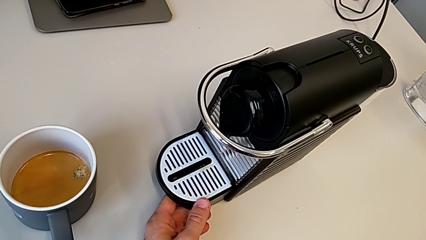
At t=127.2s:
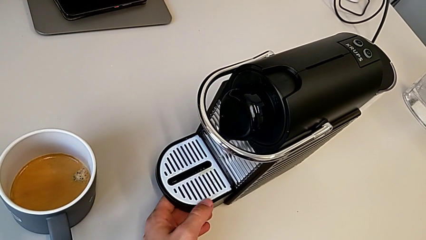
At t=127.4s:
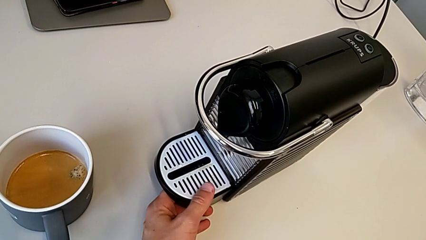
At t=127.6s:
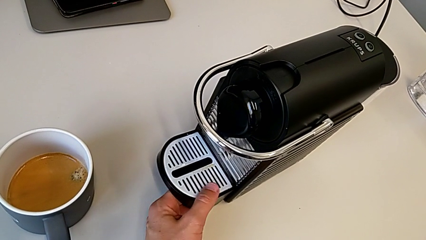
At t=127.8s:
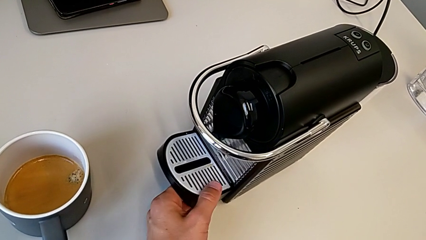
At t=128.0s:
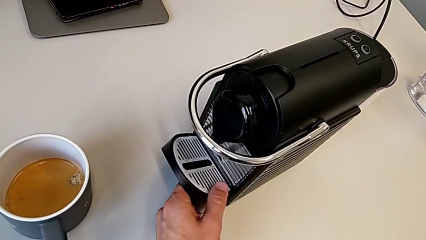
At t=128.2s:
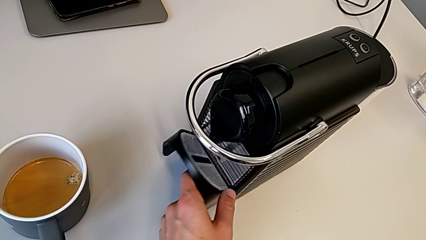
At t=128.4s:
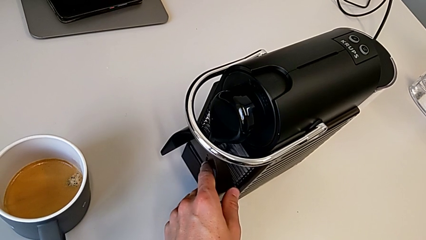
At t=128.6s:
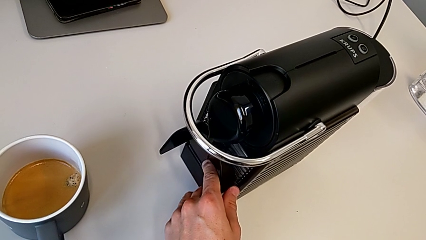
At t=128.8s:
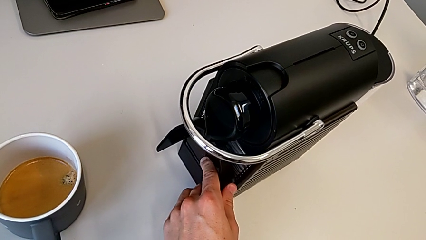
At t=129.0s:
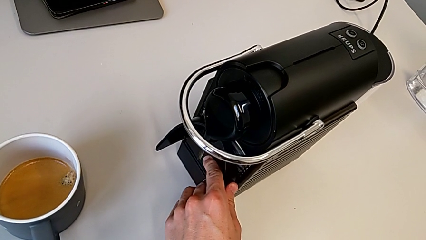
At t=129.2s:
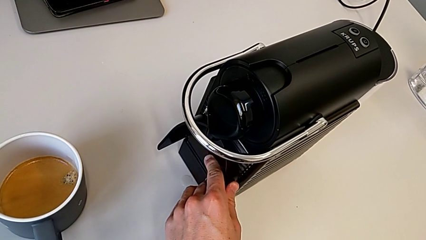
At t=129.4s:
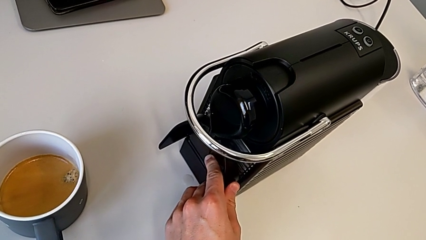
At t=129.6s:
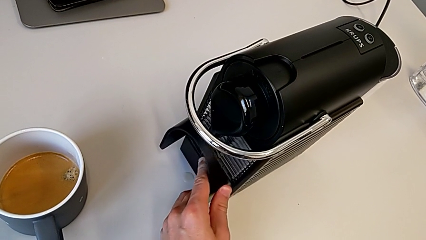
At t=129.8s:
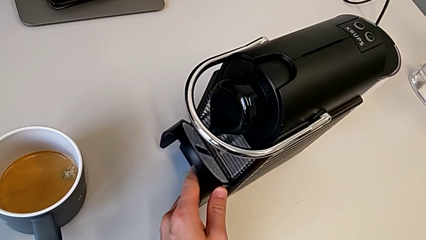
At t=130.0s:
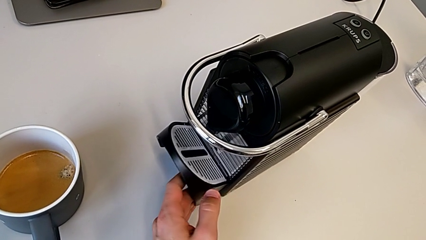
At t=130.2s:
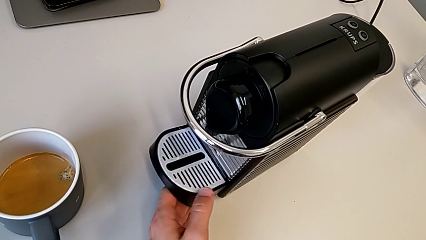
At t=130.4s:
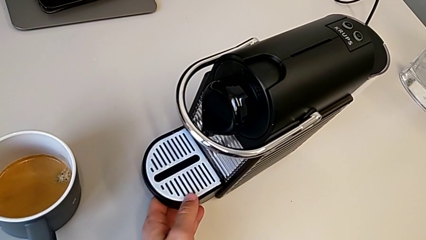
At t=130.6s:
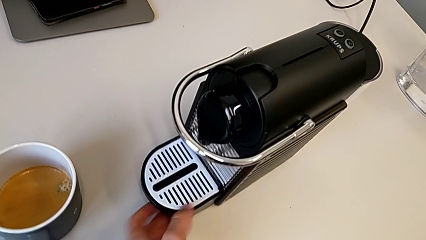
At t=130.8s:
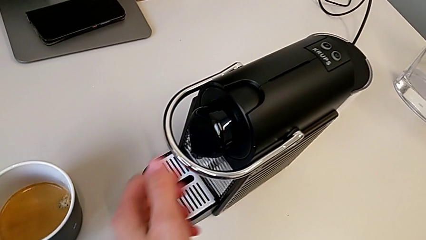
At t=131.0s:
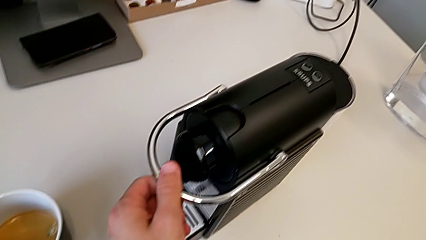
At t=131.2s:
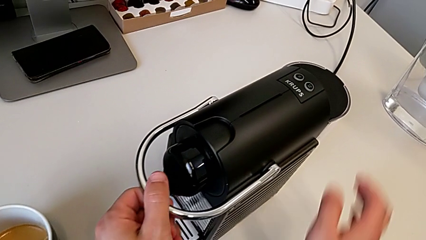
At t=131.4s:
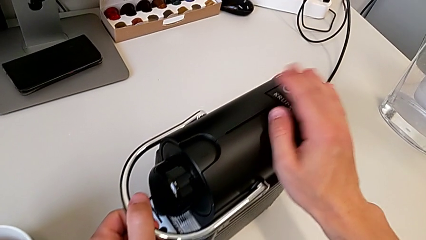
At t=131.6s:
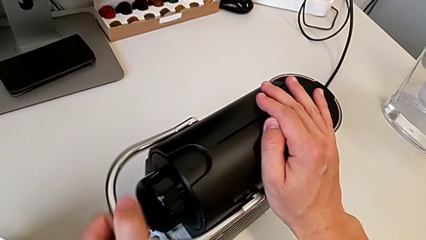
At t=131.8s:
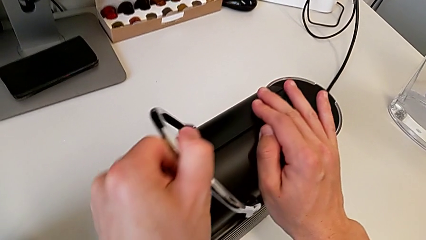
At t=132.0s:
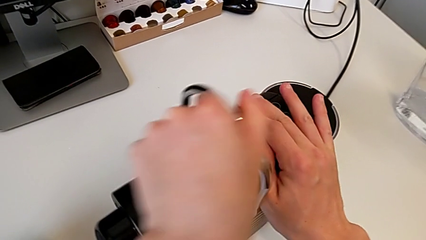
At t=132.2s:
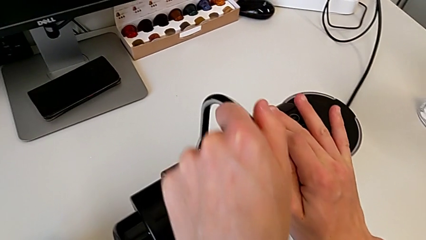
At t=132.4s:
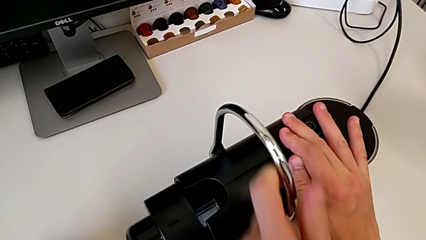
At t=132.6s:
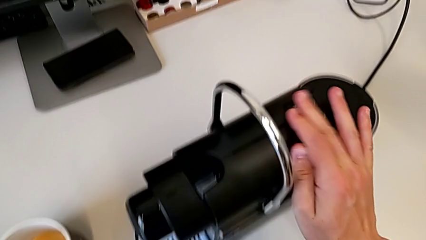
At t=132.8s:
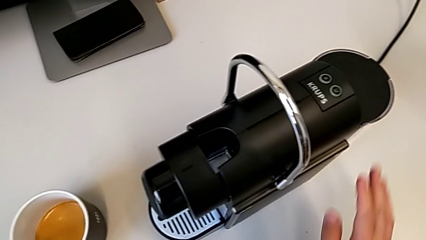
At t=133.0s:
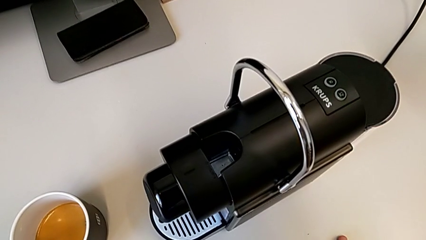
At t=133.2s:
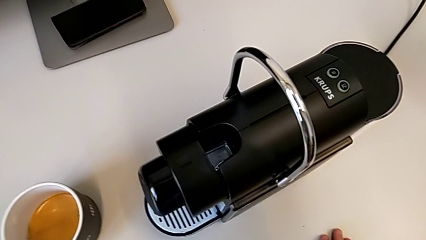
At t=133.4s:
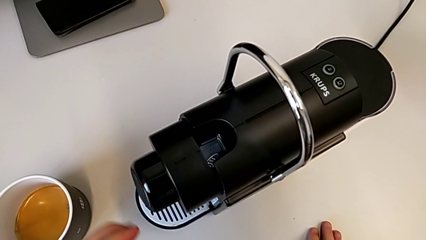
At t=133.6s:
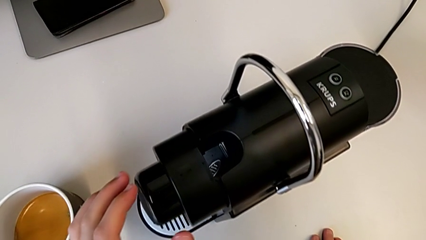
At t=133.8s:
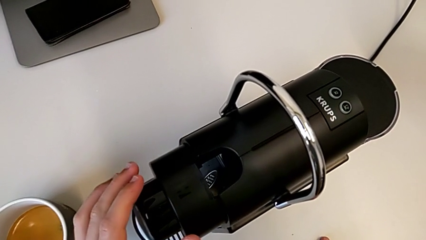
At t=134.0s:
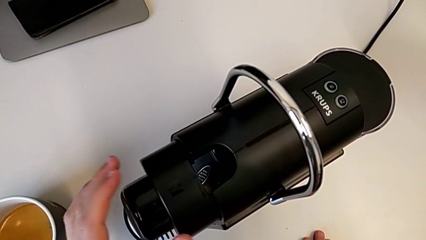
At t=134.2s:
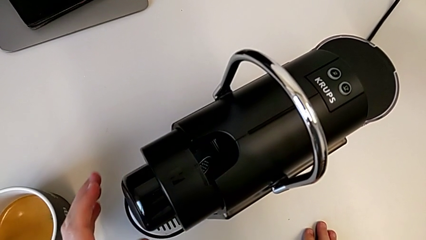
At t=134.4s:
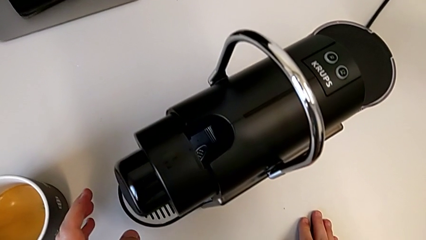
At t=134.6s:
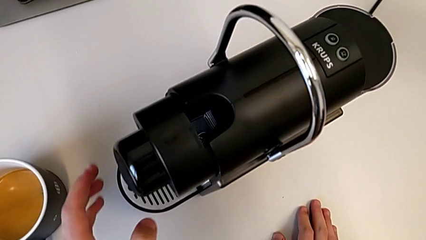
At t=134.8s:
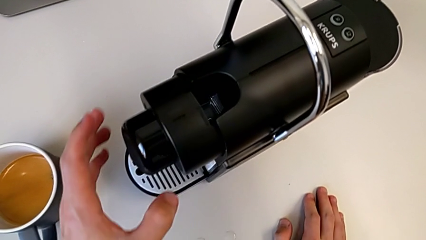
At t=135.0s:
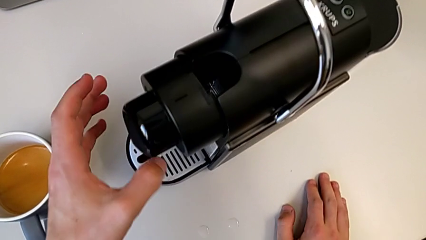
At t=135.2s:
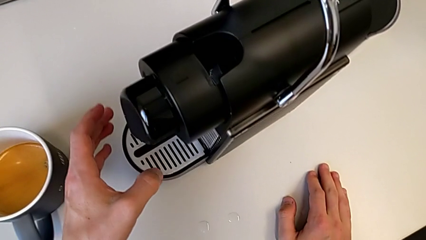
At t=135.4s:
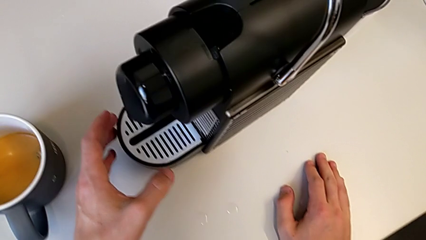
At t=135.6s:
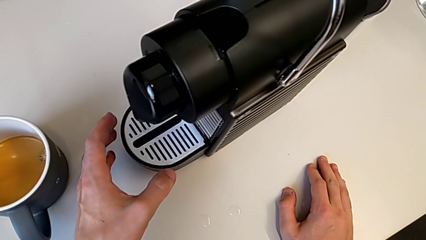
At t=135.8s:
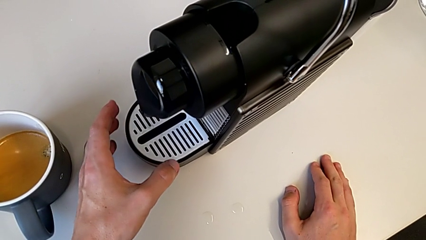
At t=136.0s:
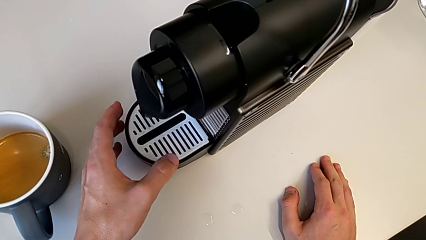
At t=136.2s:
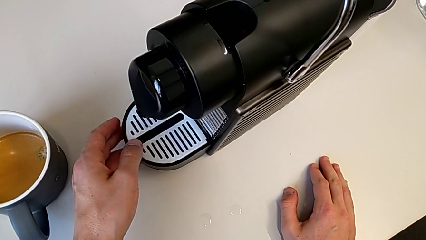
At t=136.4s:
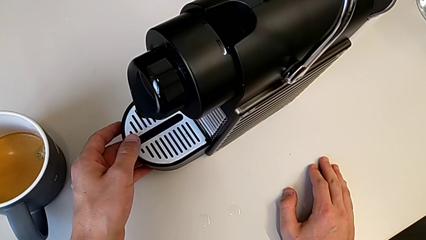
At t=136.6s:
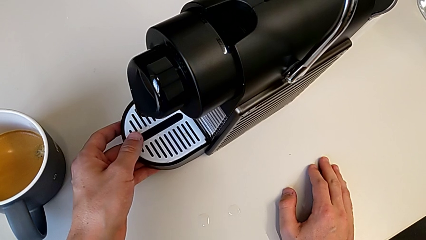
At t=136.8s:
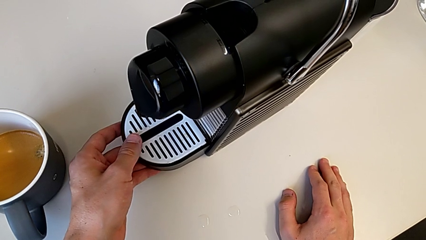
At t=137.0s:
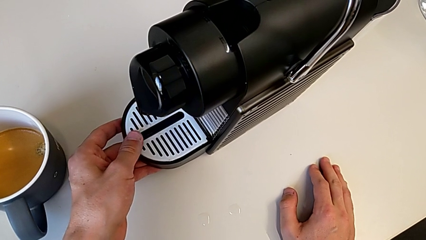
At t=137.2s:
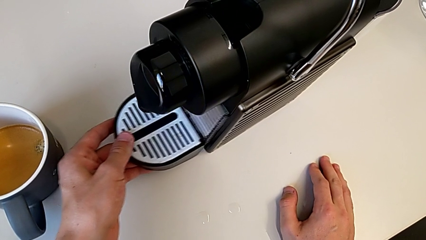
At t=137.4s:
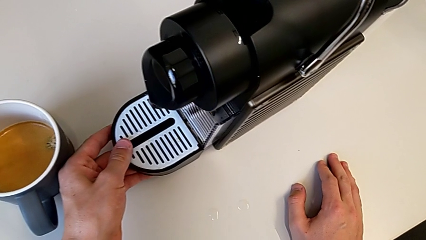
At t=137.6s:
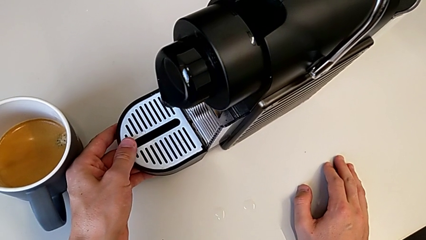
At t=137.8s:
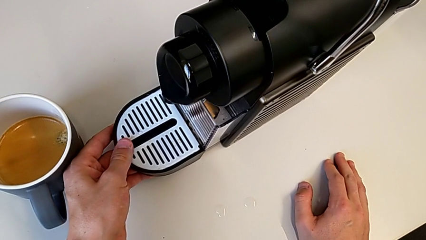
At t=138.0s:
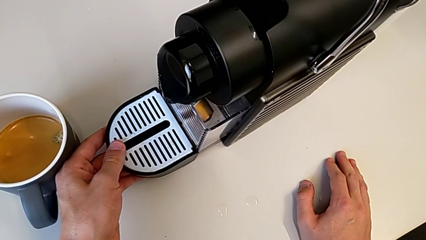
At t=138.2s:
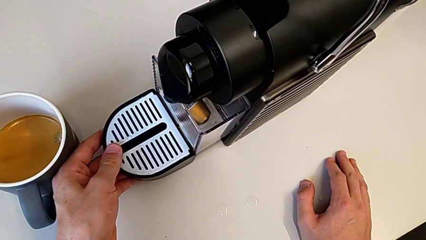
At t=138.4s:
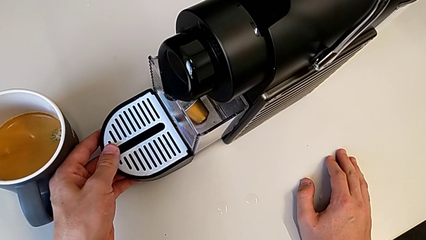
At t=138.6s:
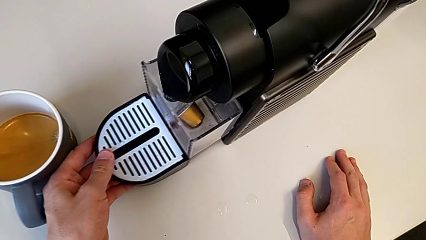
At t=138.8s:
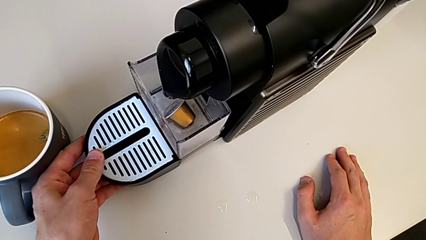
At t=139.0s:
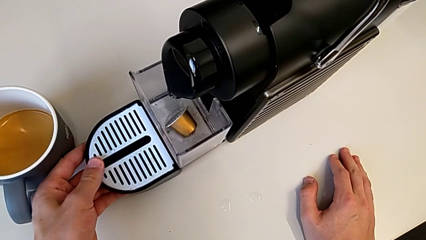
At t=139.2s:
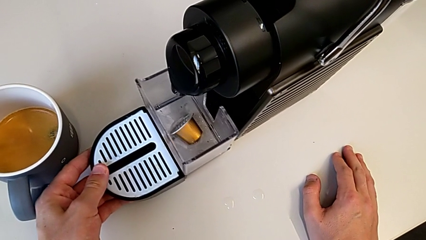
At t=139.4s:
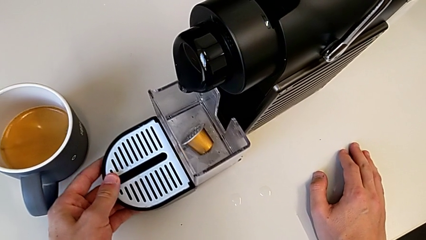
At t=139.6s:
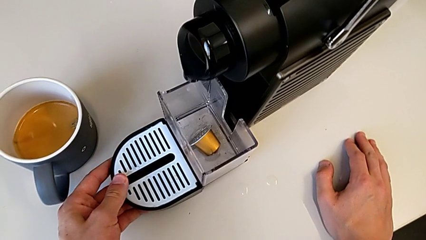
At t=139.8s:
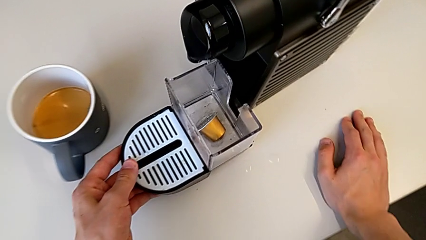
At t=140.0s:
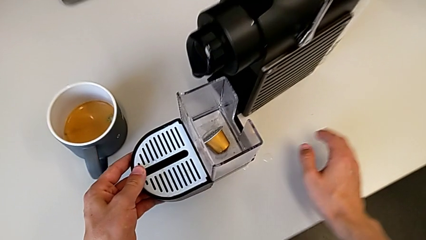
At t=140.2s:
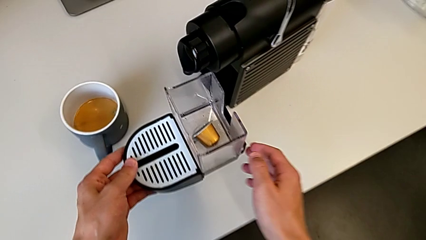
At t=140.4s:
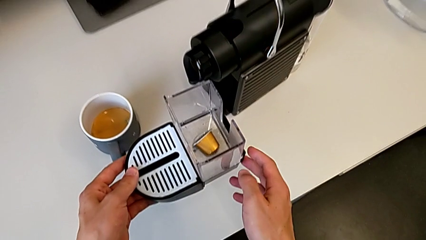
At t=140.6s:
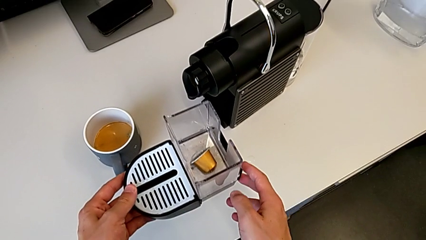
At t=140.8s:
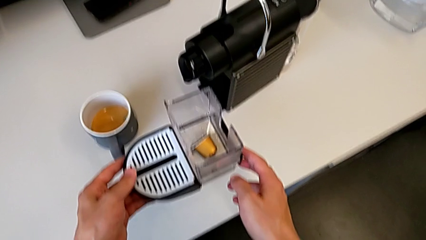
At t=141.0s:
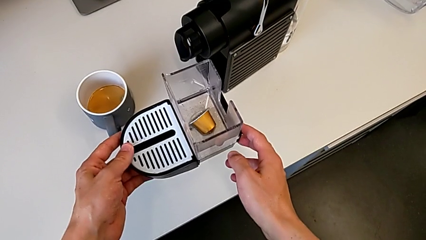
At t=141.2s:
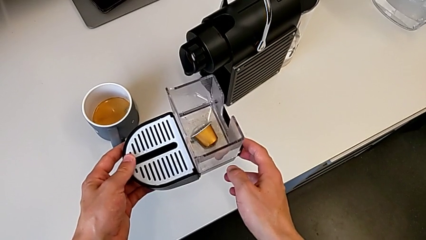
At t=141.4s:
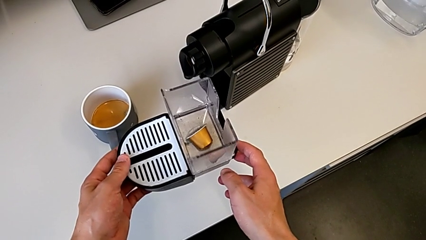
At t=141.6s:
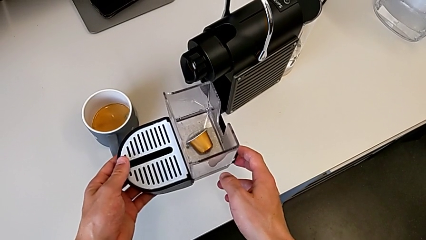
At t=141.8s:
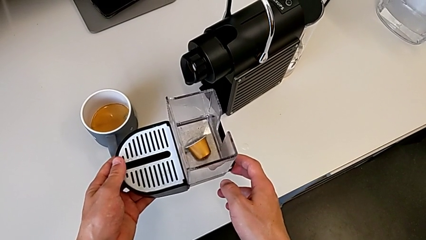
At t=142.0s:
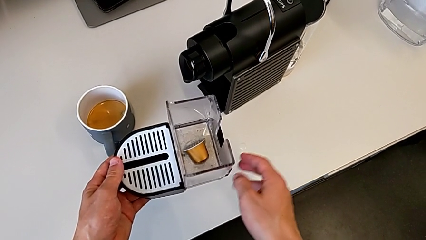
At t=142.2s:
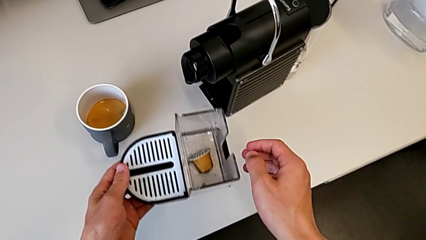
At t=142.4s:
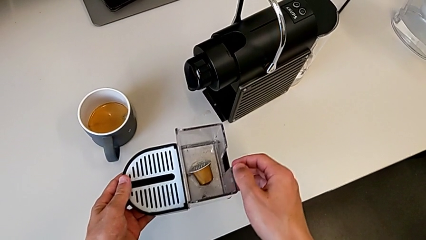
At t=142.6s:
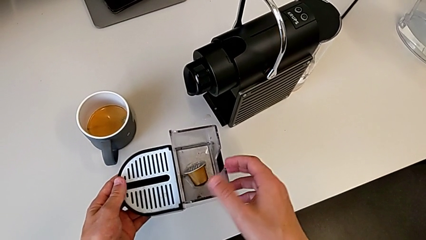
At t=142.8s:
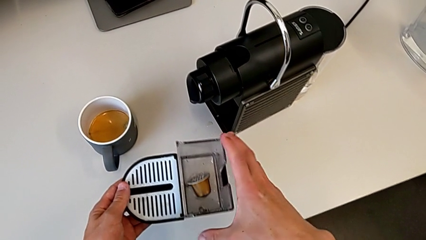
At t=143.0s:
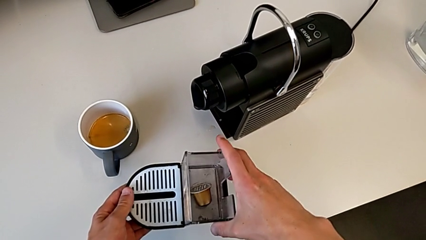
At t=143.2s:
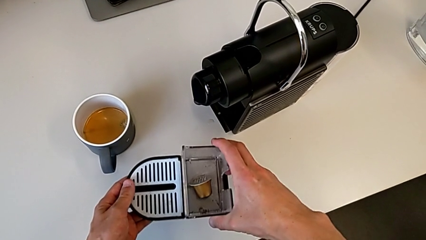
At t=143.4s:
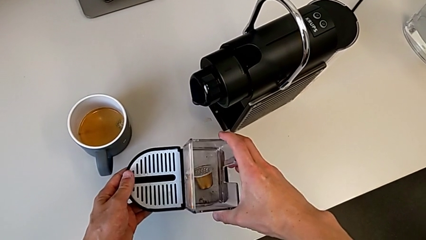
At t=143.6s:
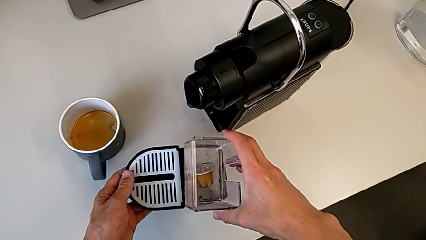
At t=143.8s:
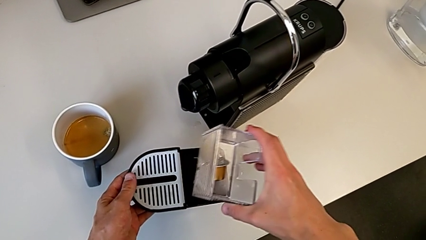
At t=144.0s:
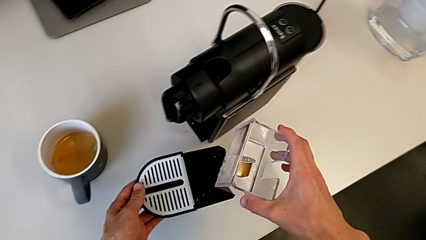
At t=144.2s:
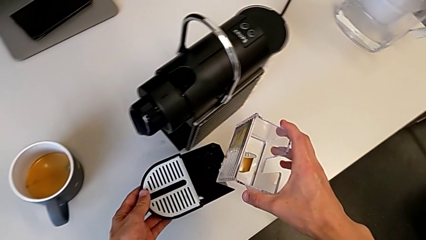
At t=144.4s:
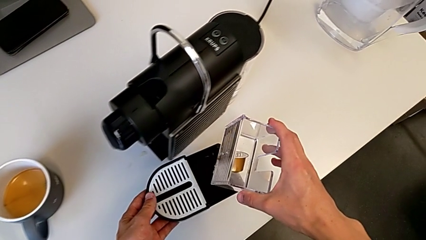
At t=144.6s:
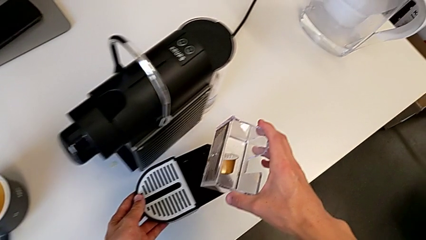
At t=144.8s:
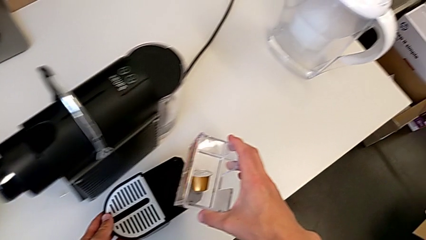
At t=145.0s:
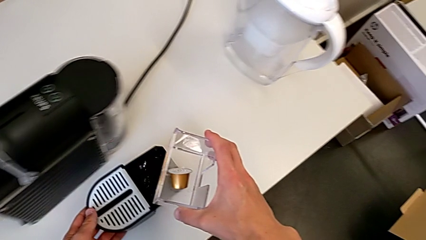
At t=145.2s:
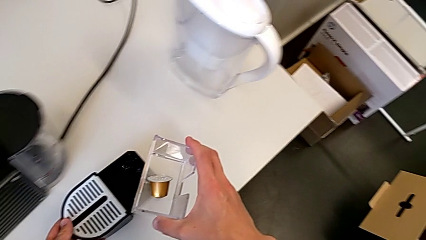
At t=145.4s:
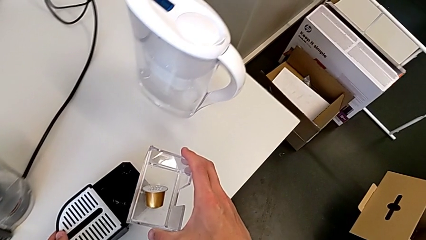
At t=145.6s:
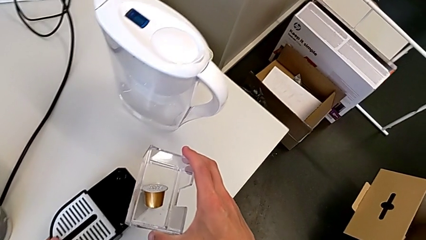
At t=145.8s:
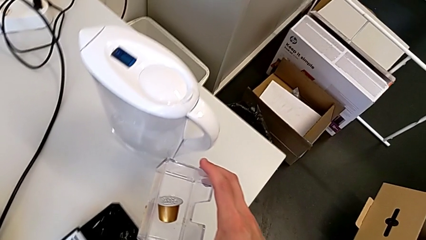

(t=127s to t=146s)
The camera wearer is emptying the capsule container. They lift the drip tray, slide it, grab the lever, pull it, open it, grab the drip tray, pull it, withdraw it, grab the capsule container and disassemble it.
